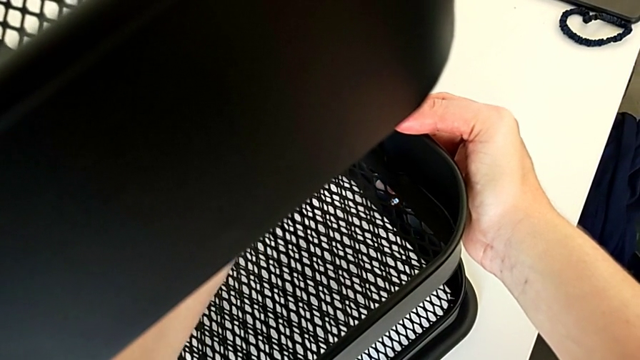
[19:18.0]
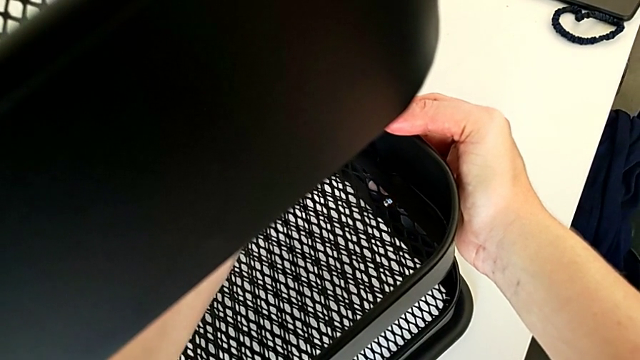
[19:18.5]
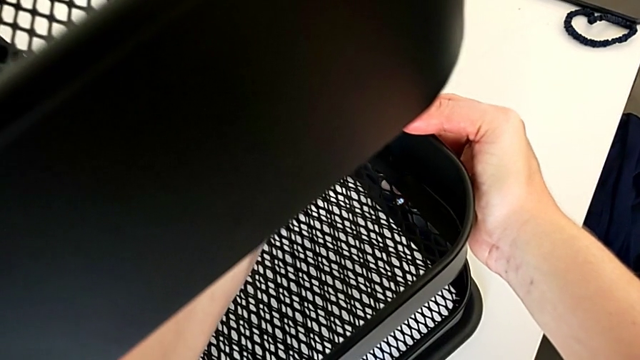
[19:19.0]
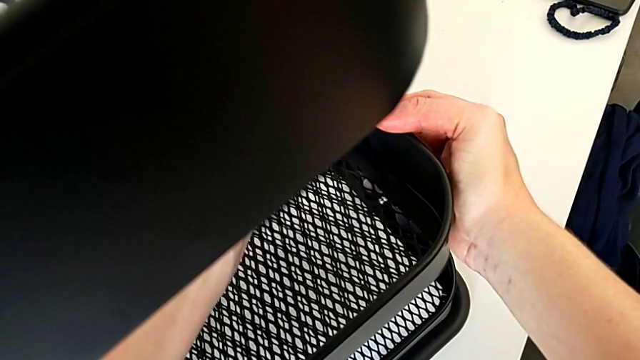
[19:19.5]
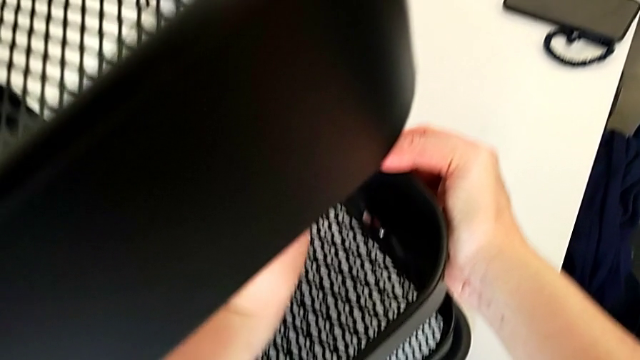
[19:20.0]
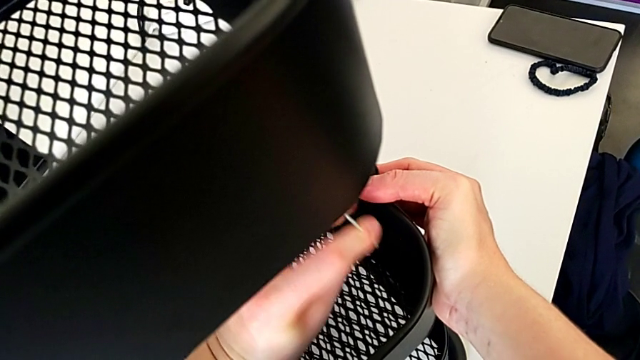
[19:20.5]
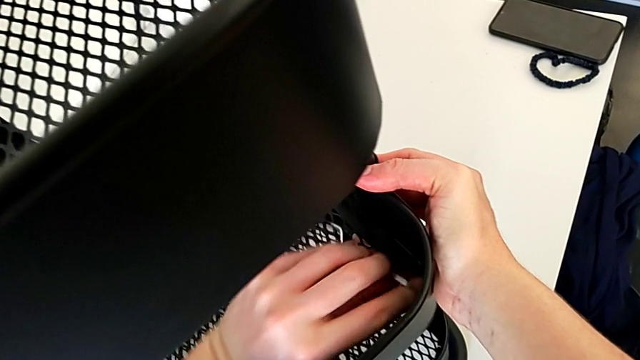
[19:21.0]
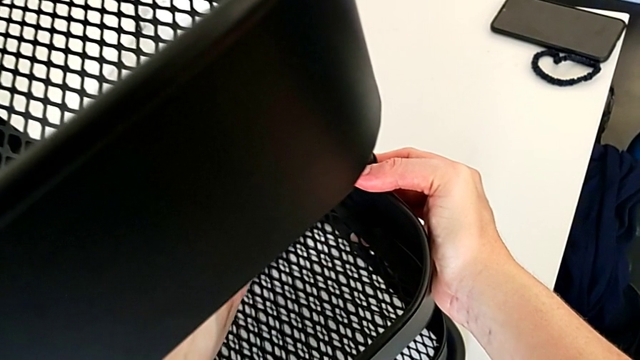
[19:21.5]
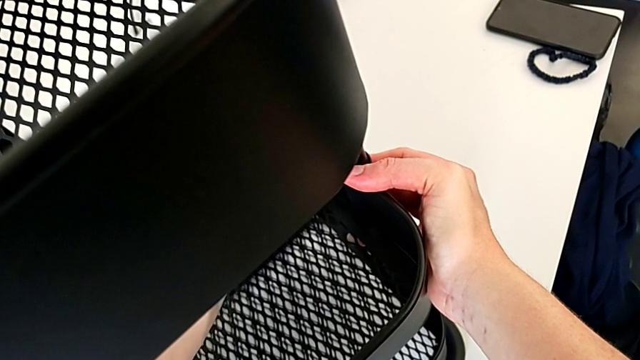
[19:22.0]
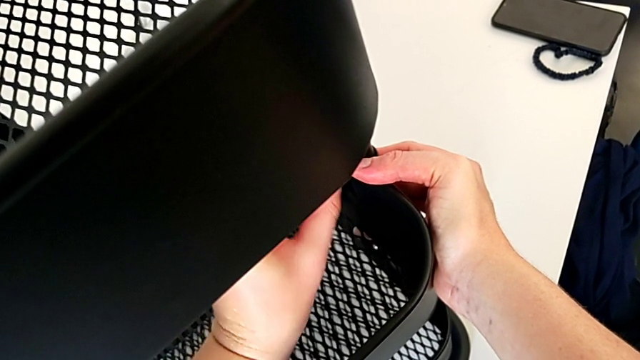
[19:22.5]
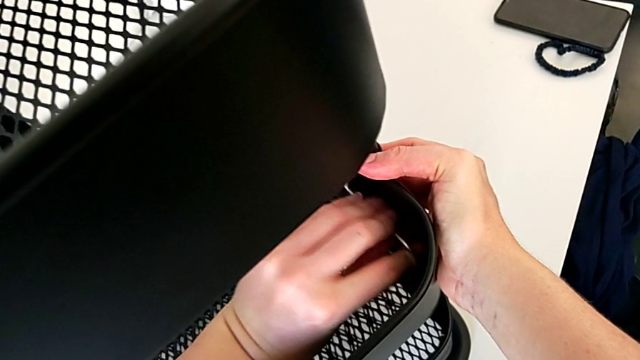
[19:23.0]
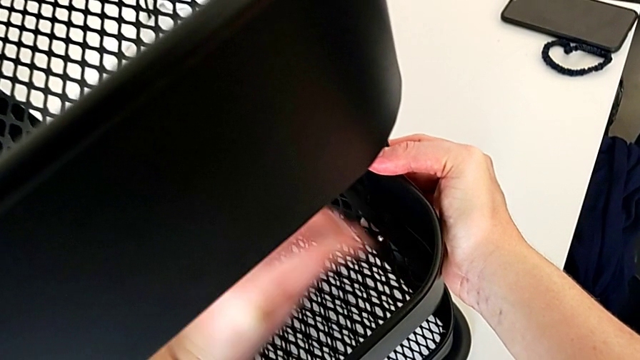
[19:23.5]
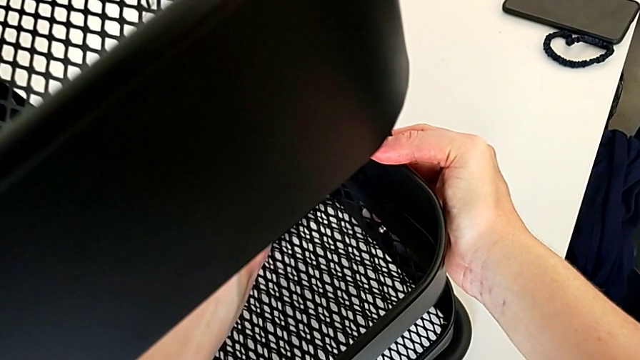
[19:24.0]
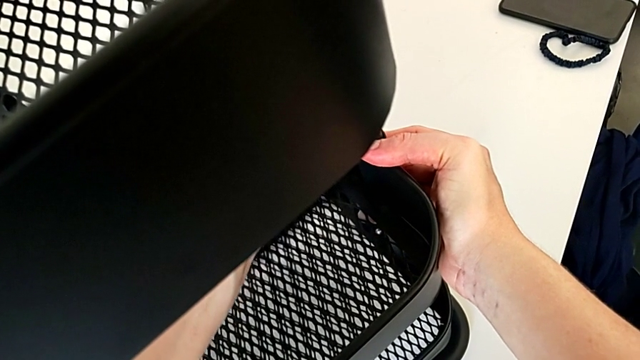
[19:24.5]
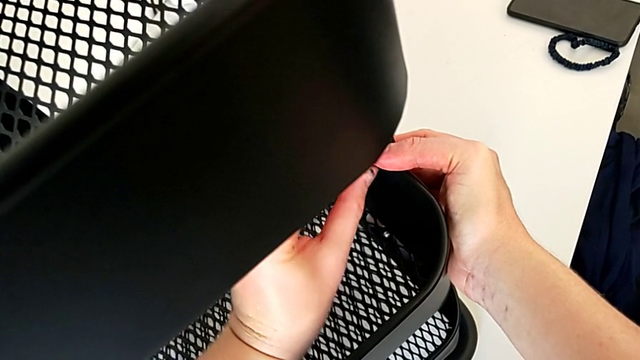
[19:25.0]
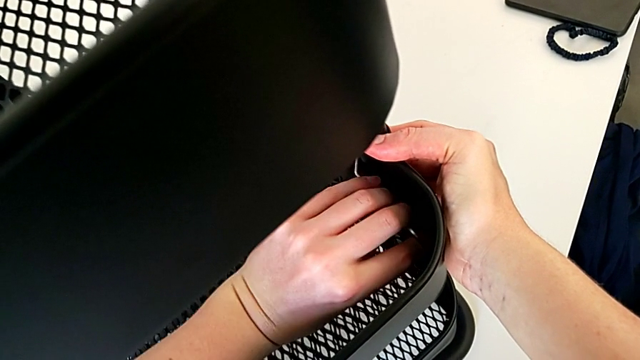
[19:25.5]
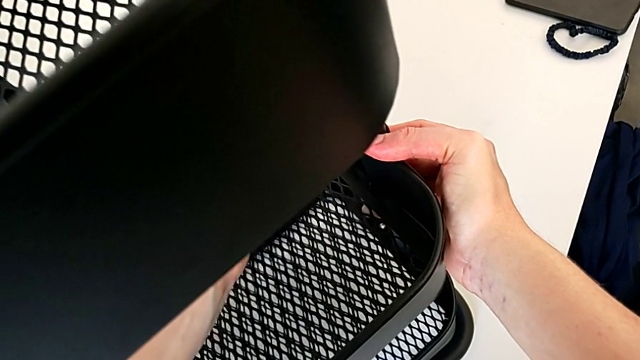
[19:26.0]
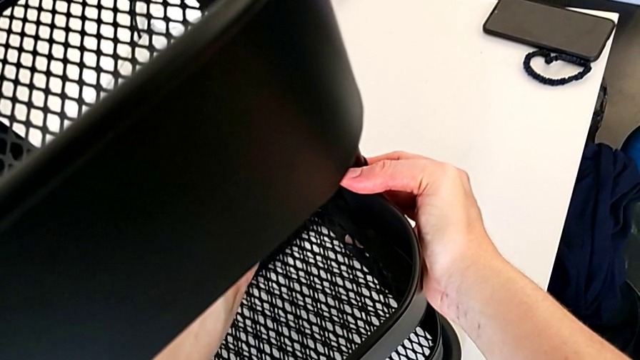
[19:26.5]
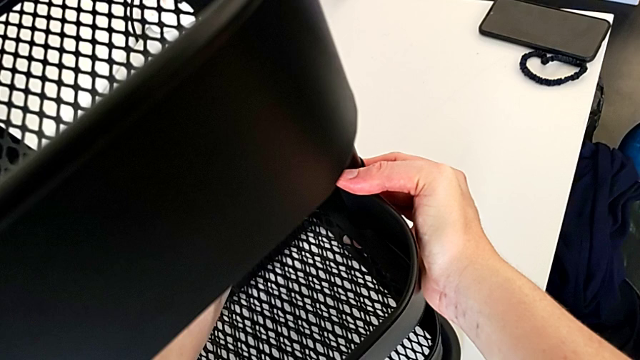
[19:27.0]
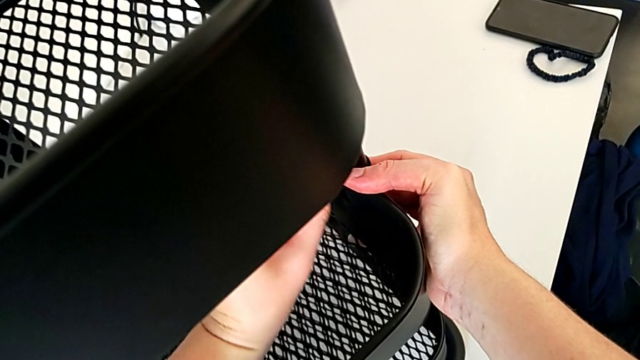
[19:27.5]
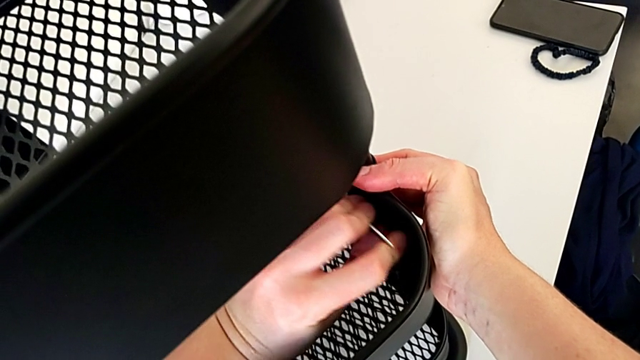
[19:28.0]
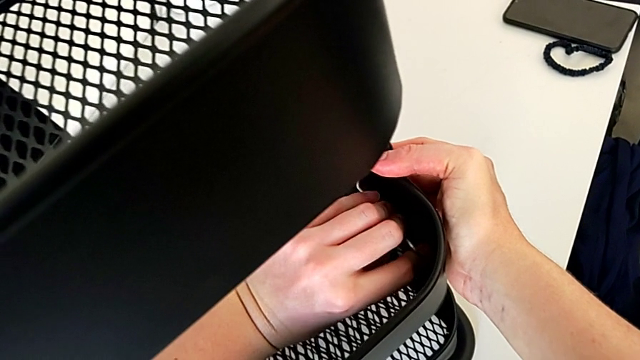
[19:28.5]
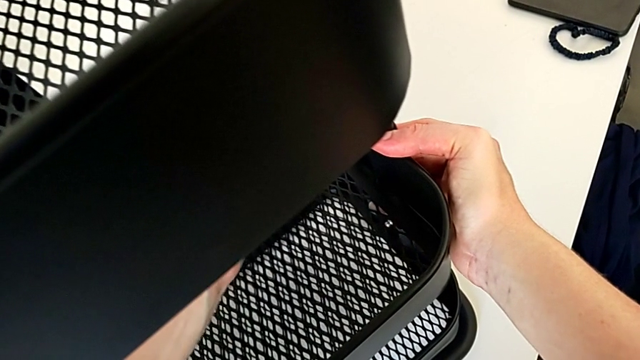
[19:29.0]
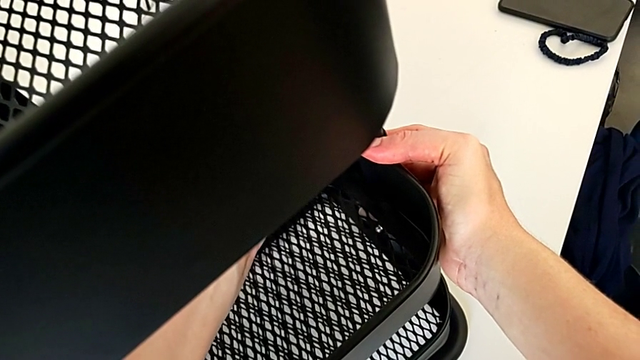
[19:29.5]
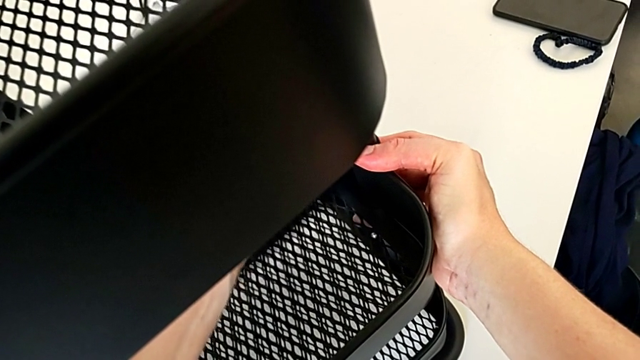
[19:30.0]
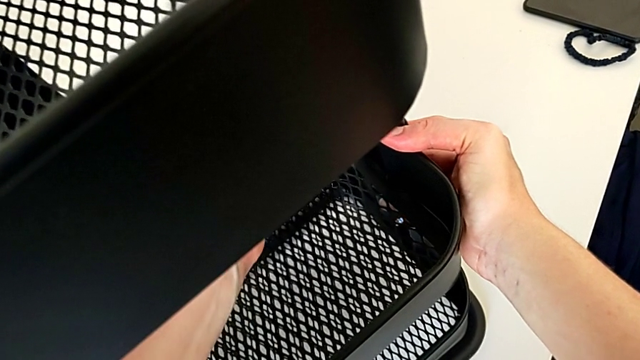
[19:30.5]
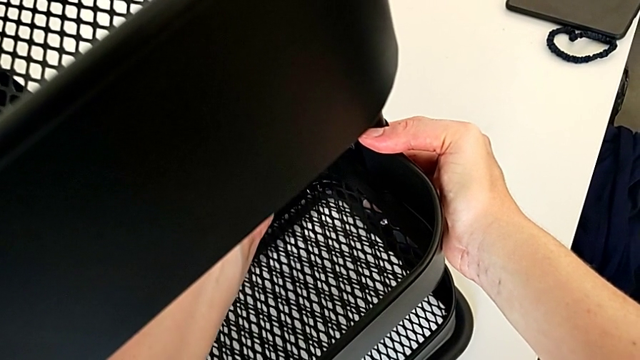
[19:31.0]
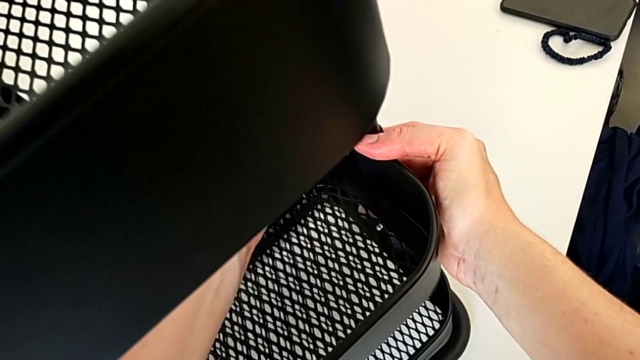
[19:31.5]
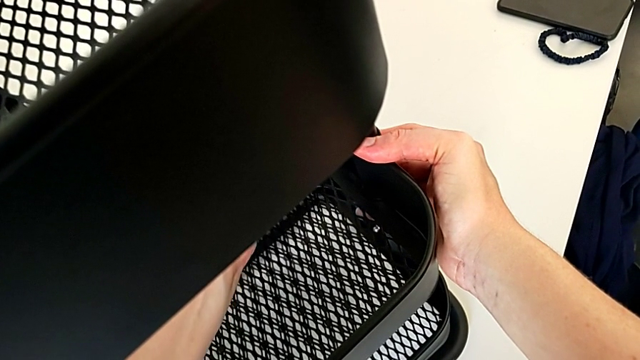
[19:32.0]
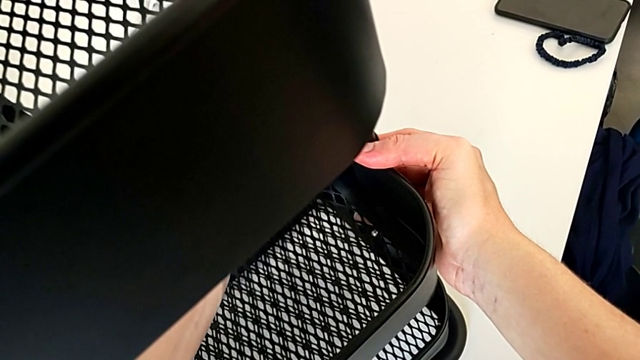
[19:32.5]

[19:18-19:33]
The camera wearer is screwing the third bracket into place. They keep screwing the hexagon cap nut.

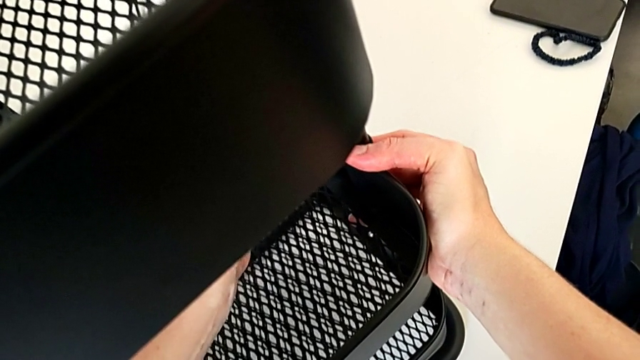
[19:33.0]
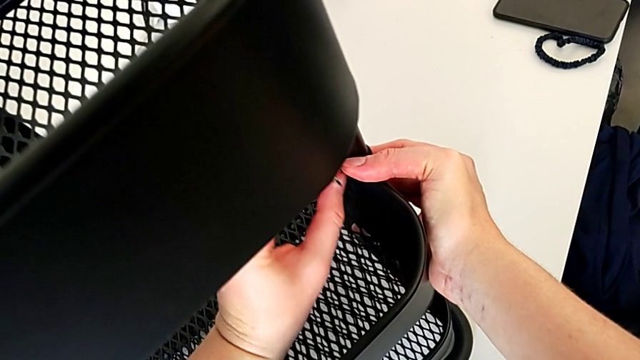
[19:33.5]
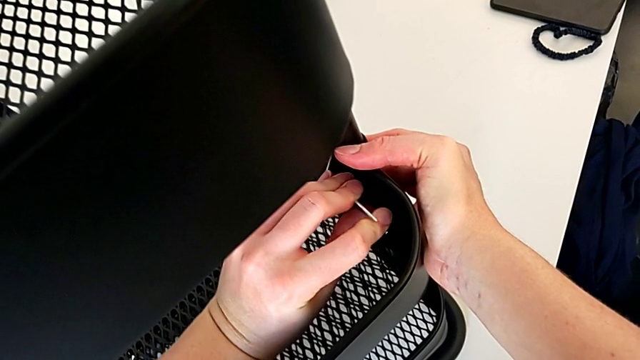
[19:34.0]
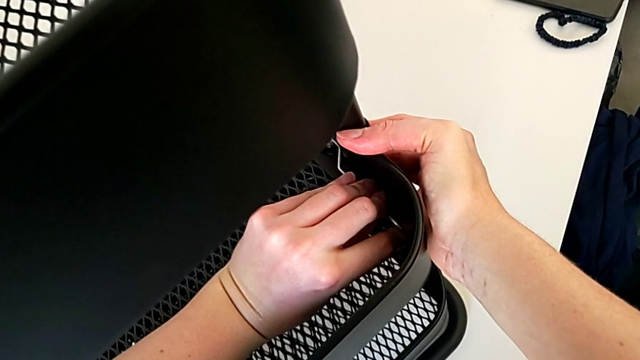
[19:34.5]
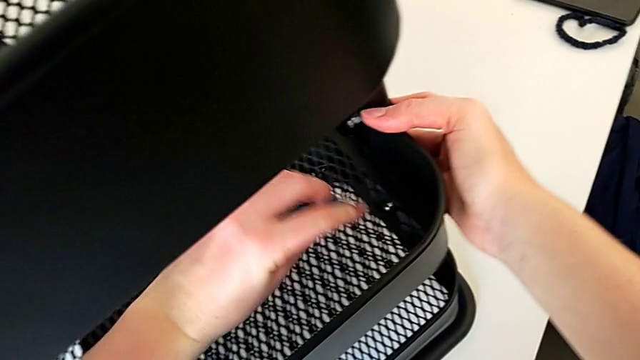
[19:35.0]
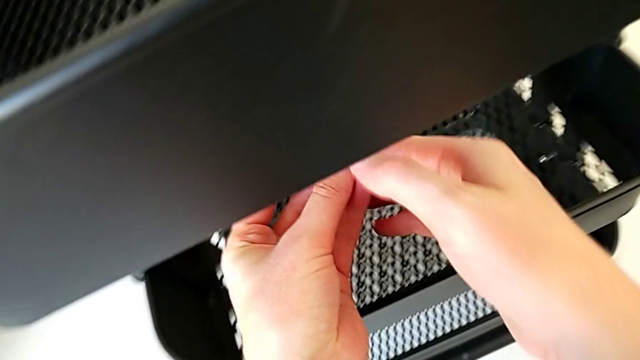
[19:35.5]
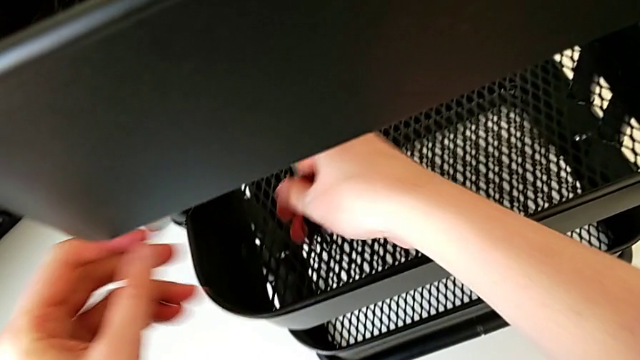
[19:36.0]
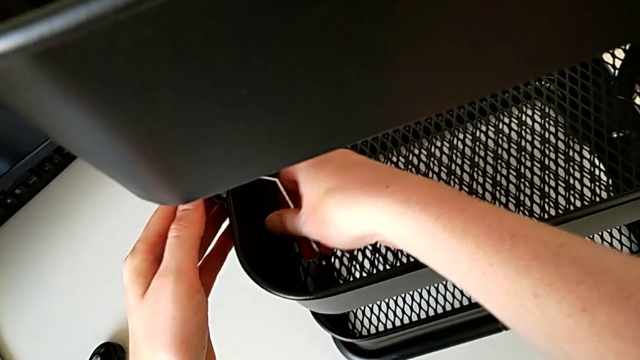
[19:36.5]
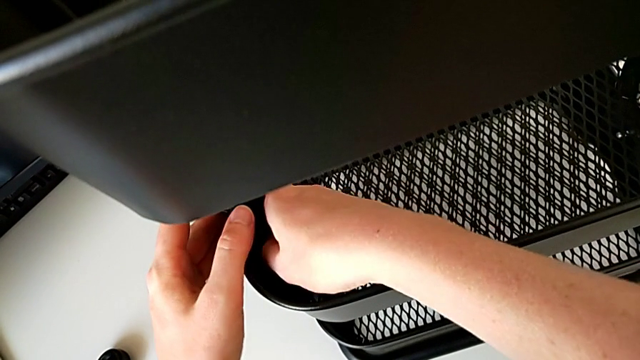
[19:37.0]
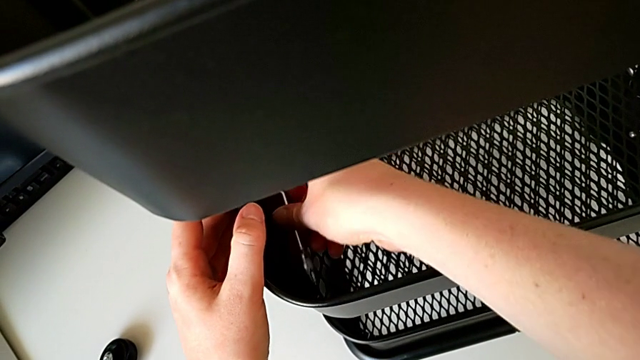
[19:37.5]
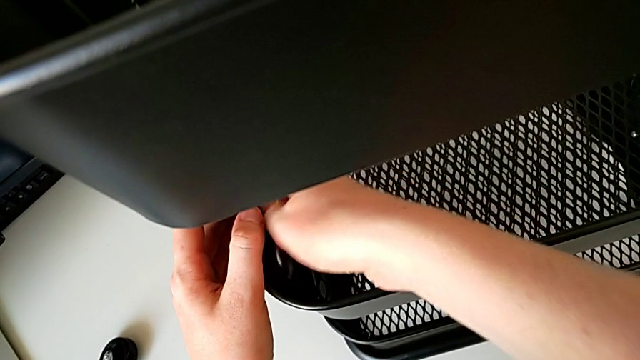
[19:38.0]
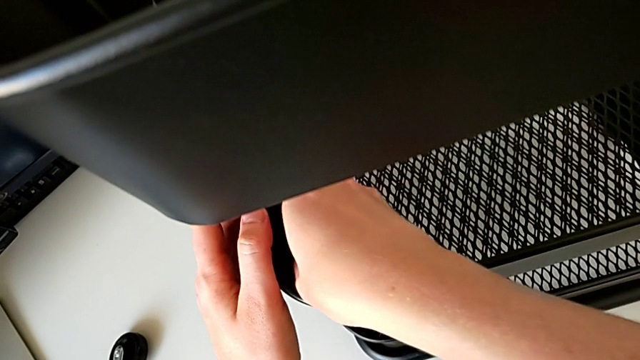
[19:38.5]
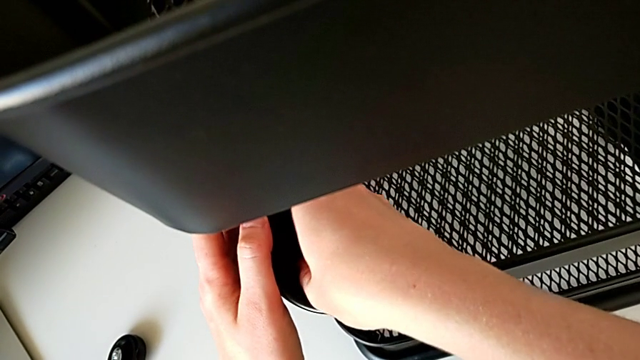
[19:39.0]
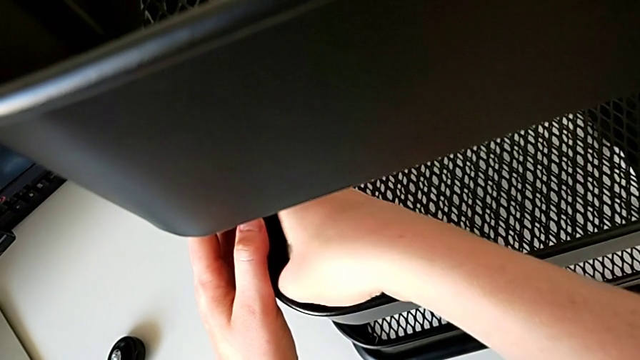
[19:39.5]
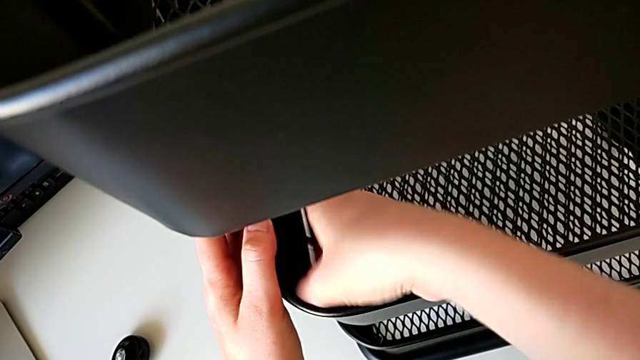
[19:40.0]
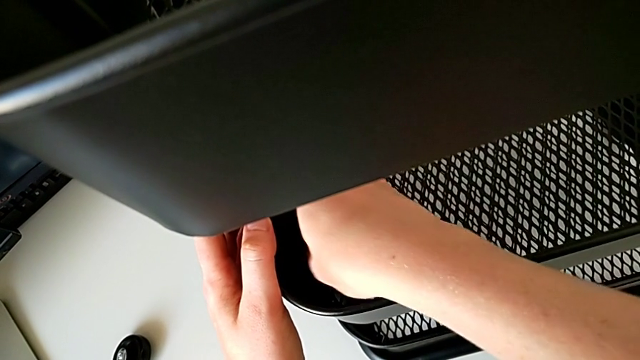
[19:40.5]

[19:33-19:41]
The camera wearer is screwing the third bracket into place. They screw the hexagon cap nut, withdraw the hexagonal wrench, insert it and begin to screw the hexagon cap nut.
